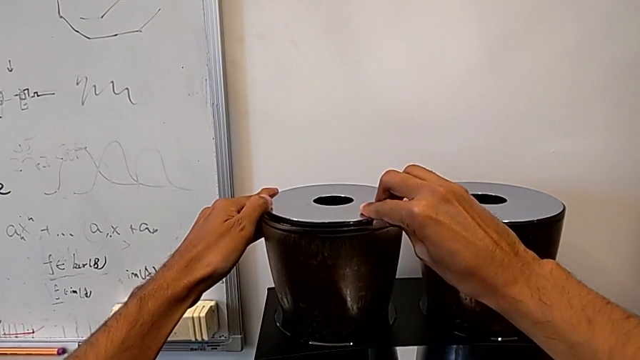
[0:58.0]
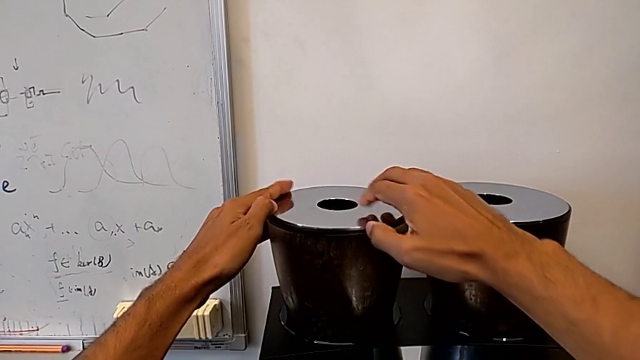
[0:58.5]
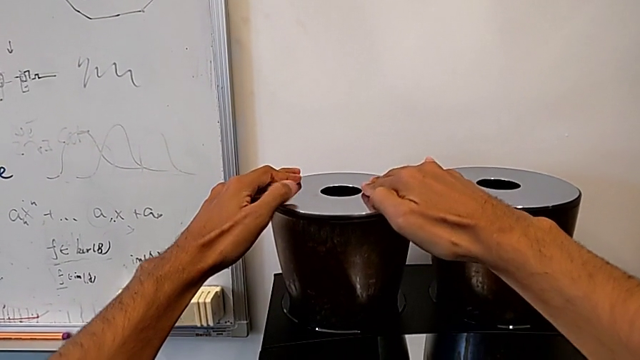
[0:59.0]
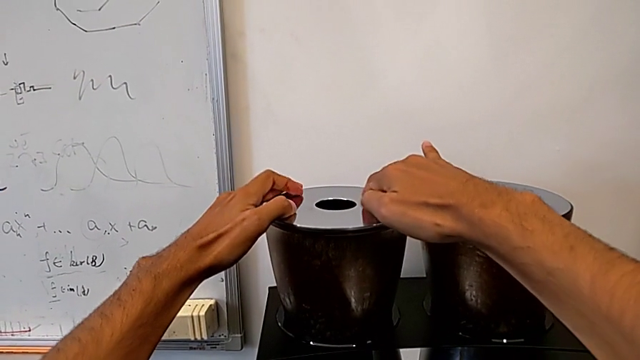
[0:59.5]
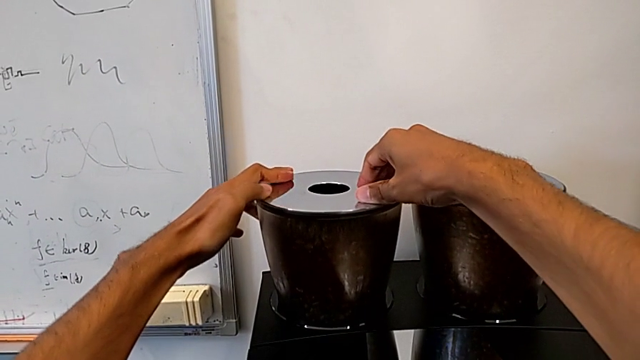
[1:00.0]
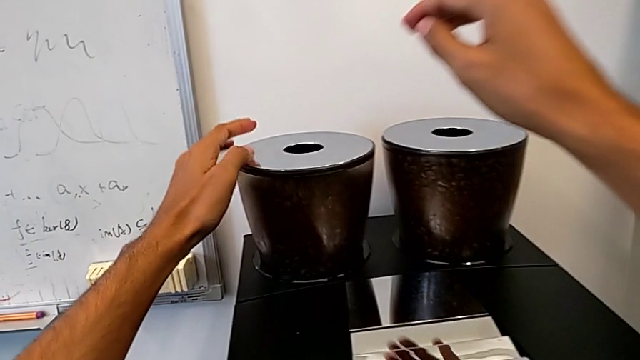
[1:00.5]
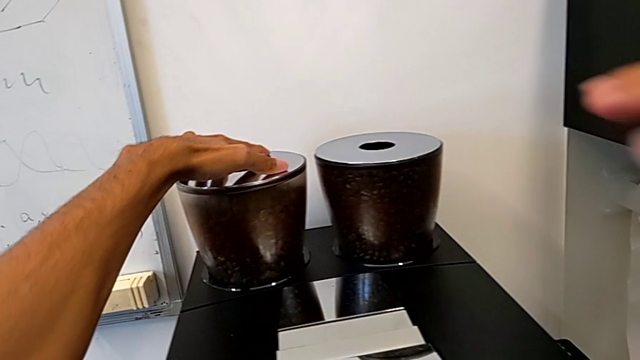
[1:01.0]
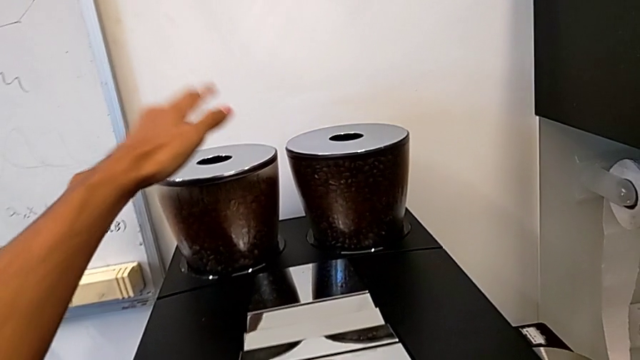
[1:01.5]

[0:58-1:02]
The camera wearer is pouring coffee beans into the bean hopper. They close the silver bean hopper lid.

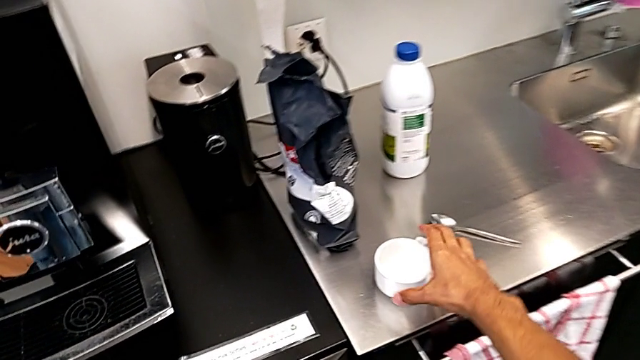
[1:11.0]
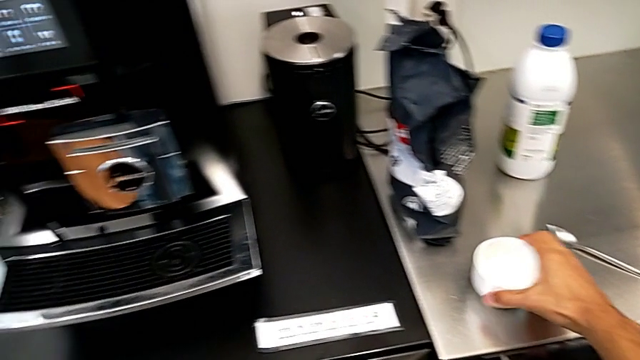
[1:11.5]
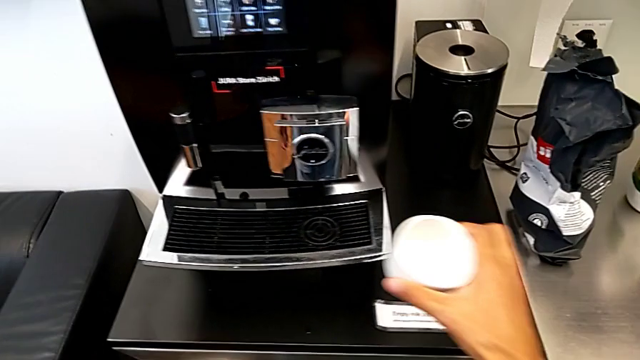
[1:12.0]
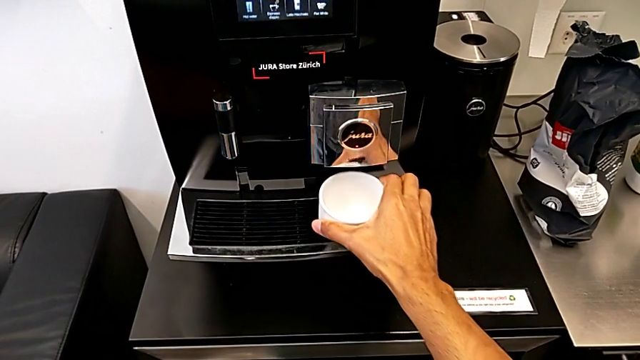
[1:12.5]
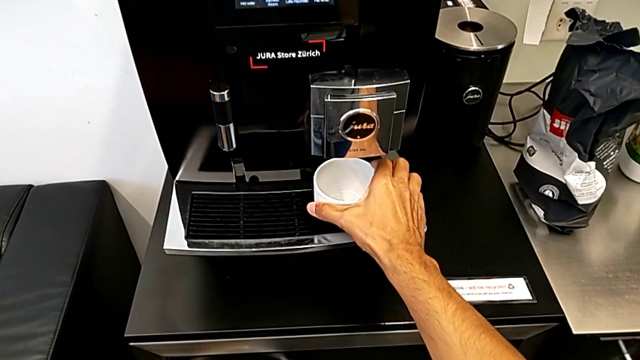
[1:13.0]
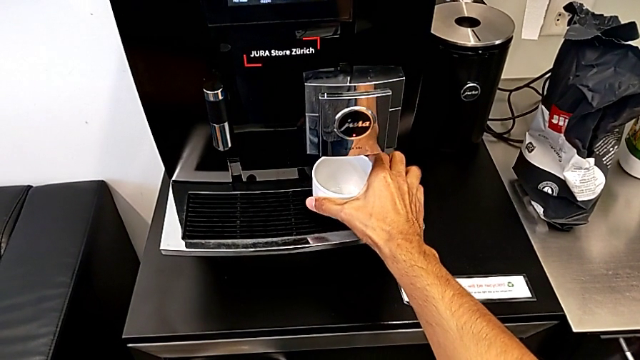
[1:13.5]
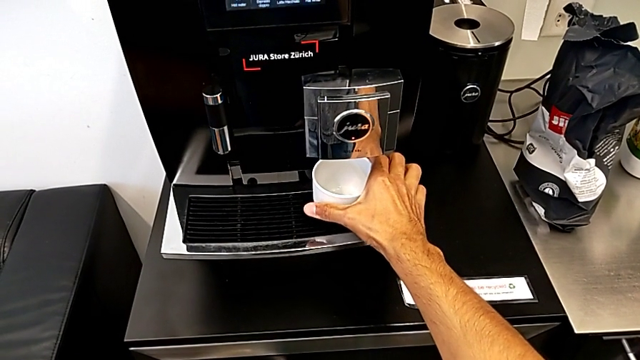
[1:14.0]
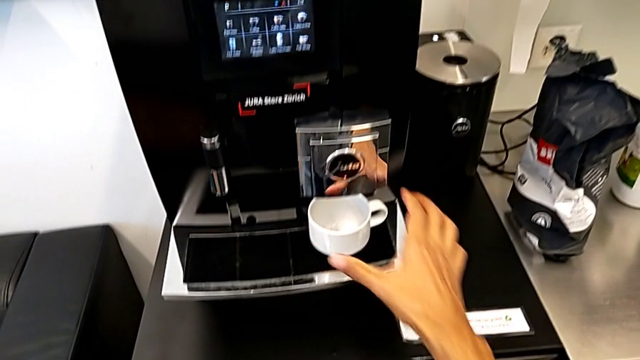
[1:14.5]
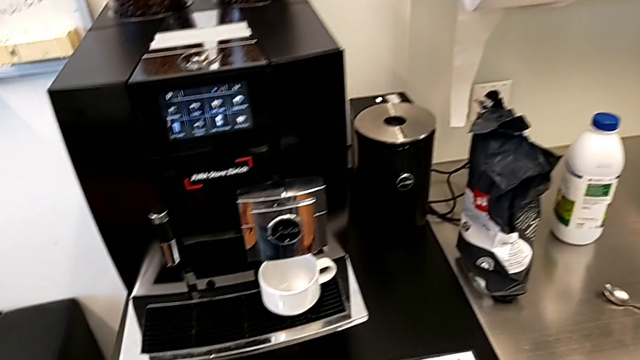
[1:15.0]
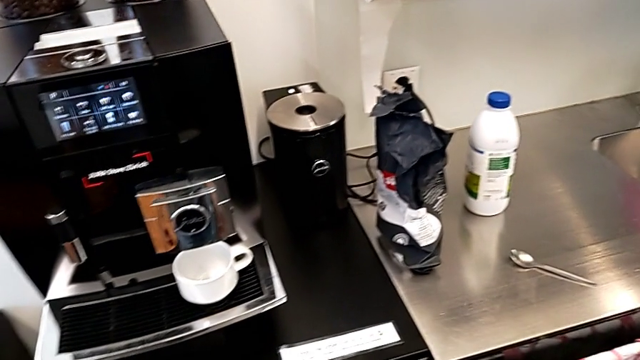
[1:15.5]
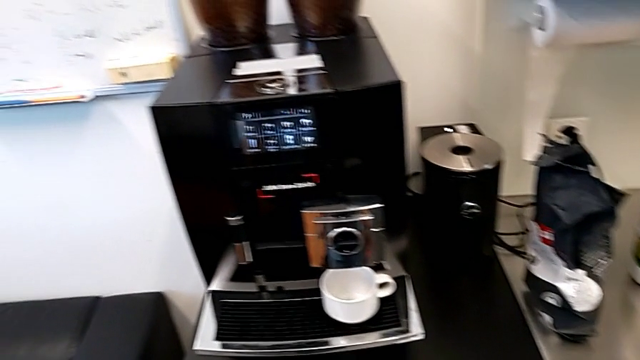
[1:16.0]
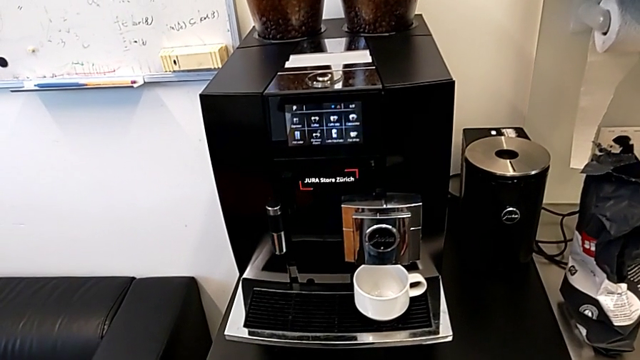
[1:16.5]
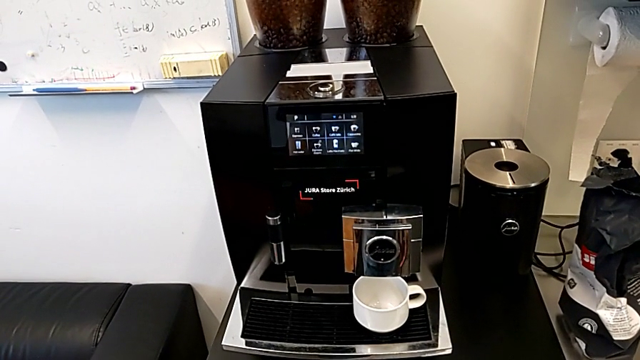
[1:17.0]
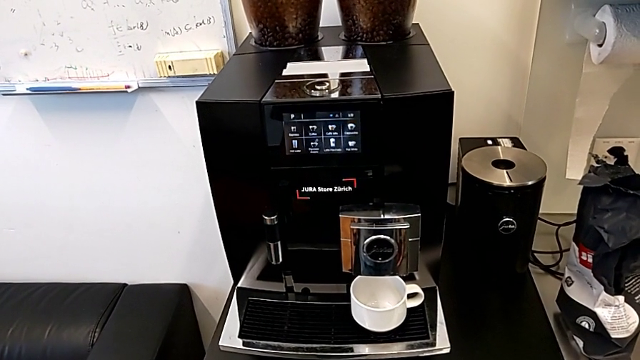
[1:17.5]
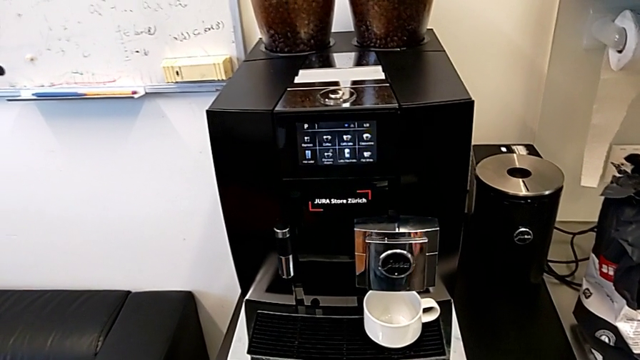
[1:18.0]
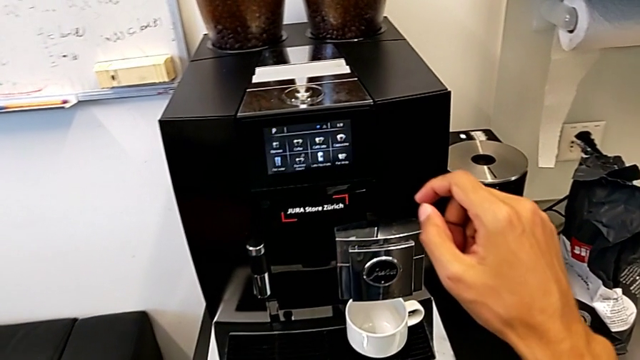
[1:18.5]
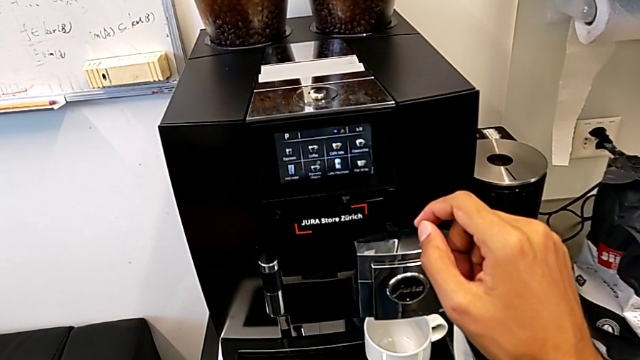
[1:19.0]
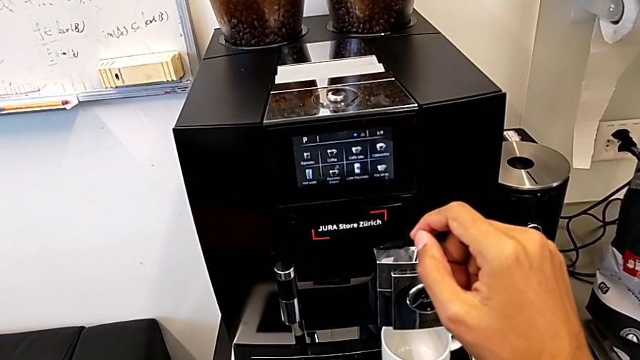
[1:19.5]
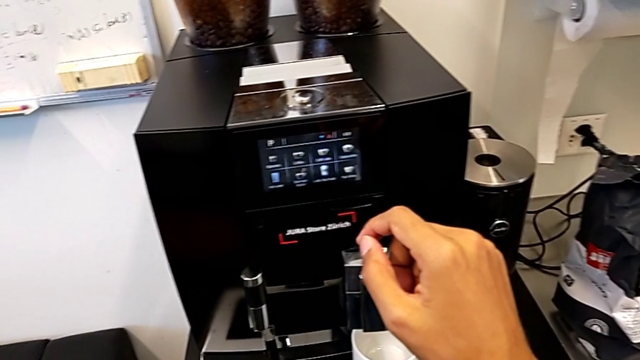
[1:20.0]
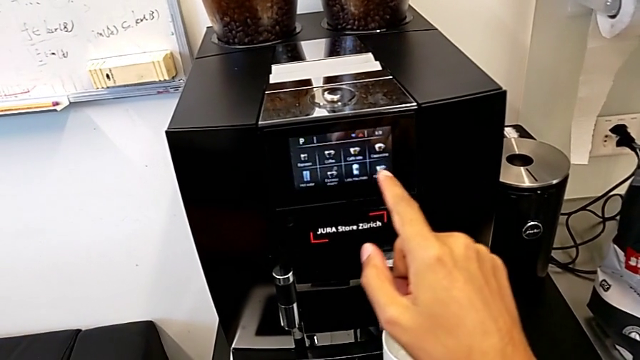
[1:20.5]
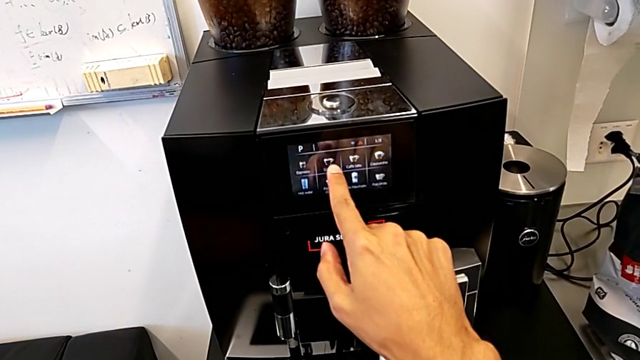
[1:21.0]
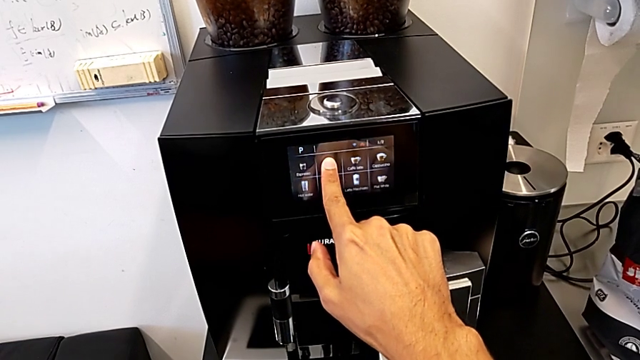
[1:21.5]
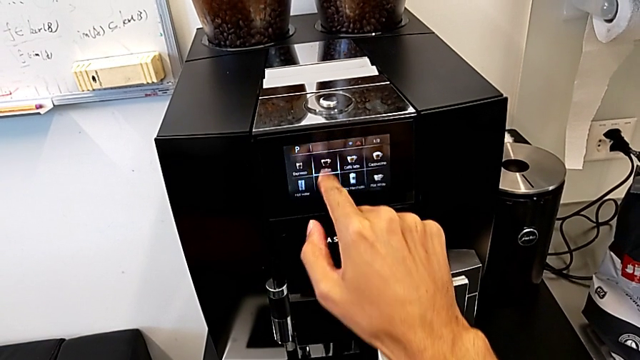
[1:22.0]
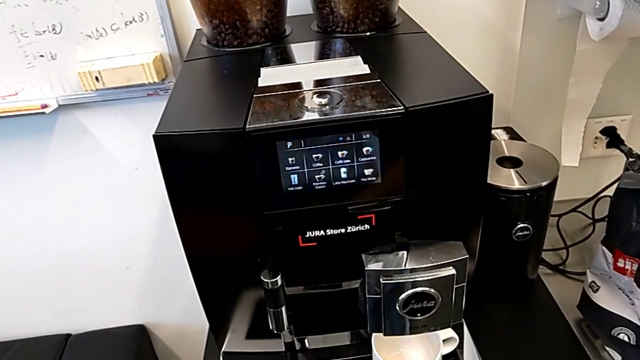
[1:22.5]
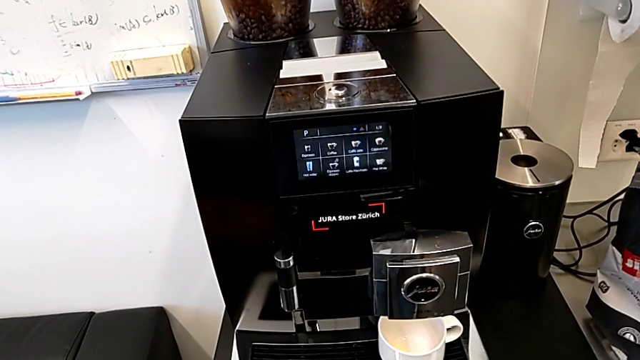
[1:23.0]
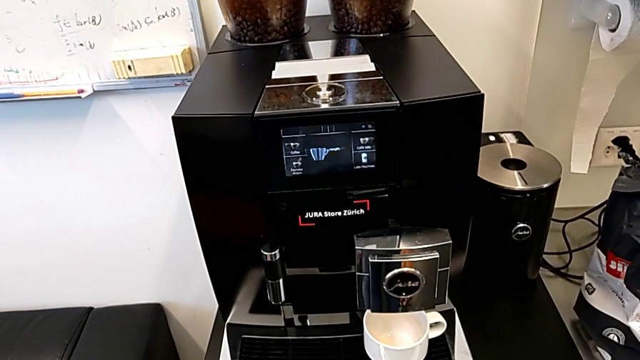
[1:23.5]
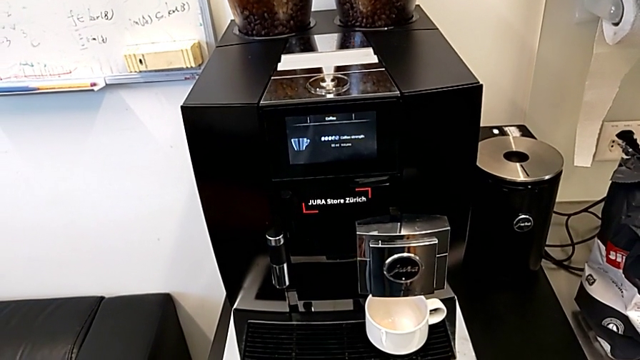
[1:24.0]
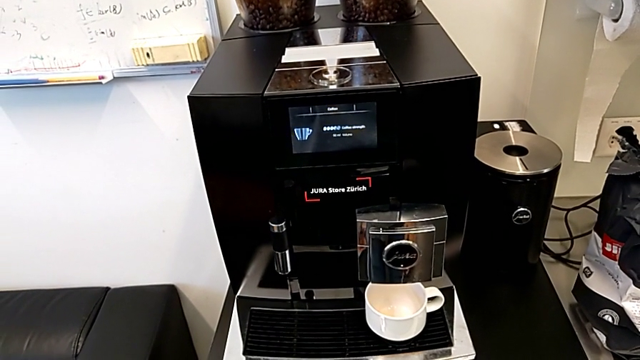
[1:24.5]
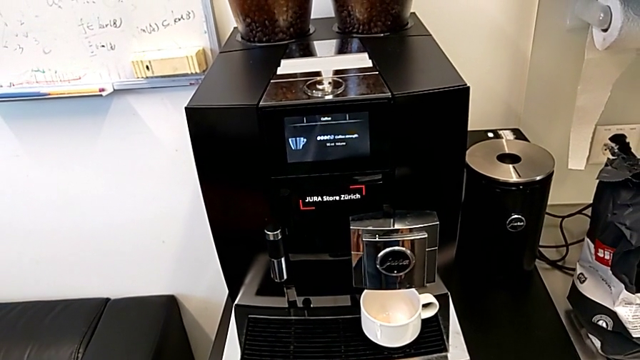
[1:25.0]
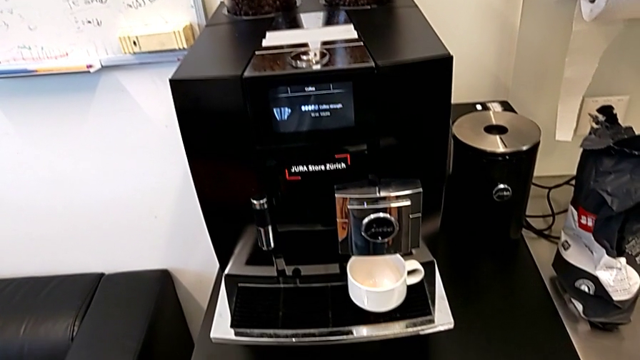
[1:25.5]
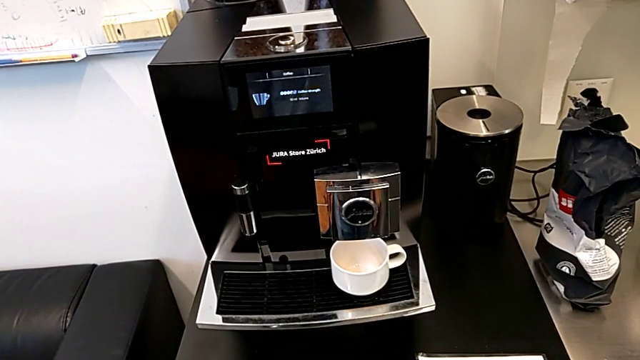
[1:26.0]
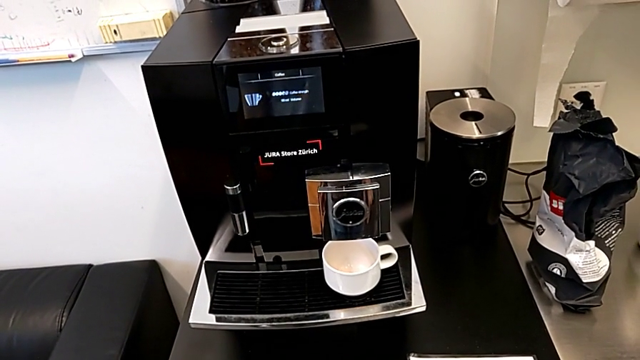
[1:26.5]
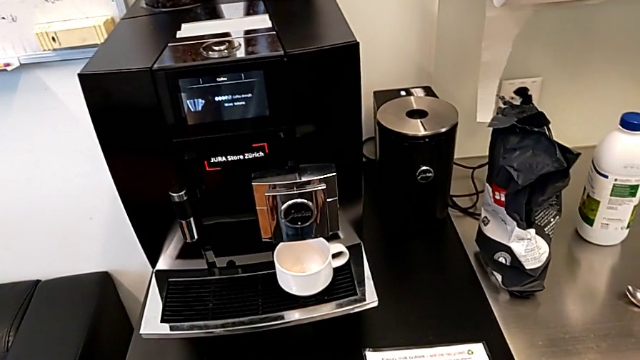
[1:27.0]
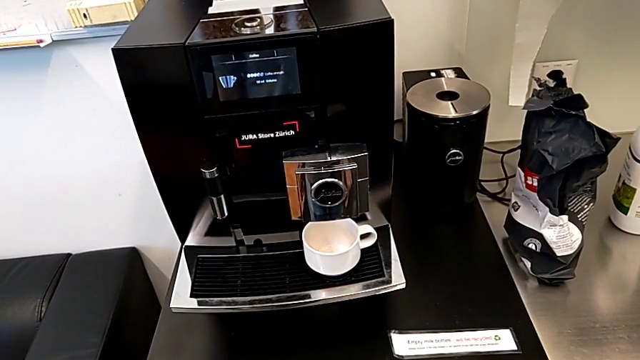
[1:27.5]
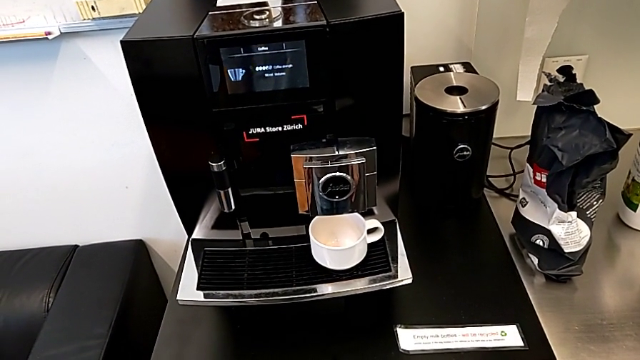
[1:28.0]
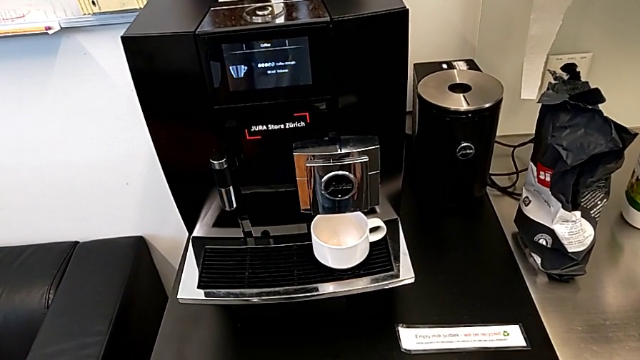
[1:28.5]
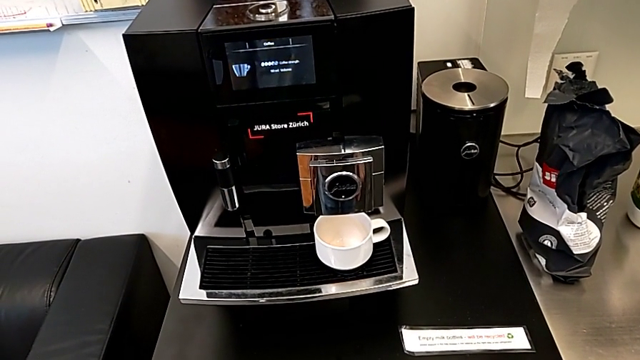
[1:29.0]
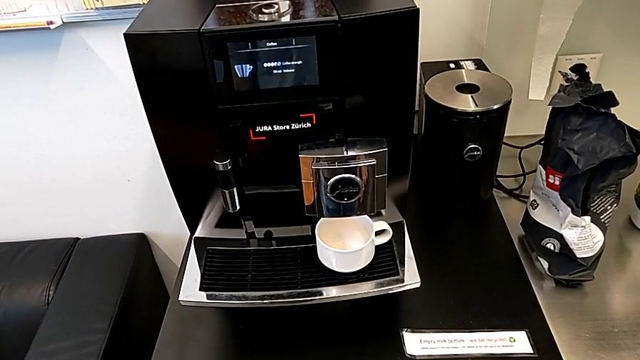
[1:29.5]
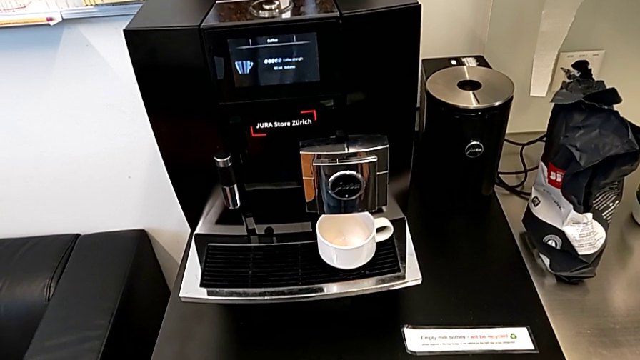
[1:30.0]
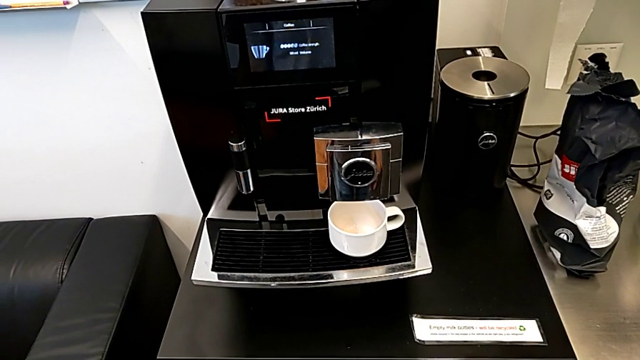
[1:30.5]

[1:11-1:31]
The camera wearer is brewing a cup of coffee. They place the cup and press the button.
